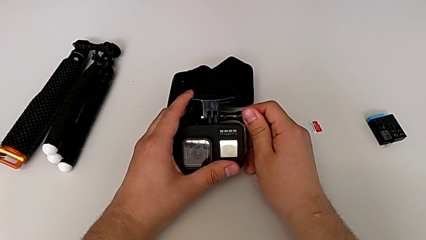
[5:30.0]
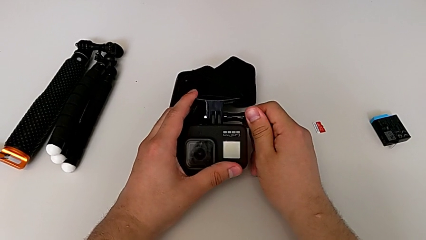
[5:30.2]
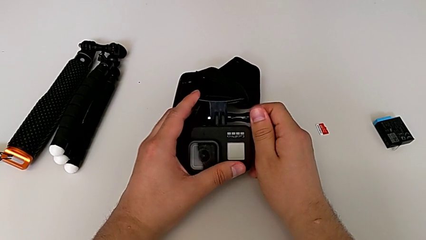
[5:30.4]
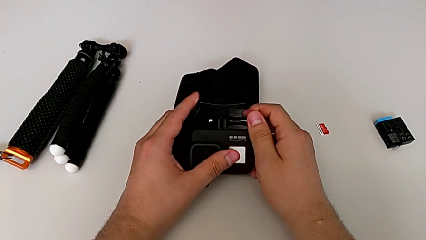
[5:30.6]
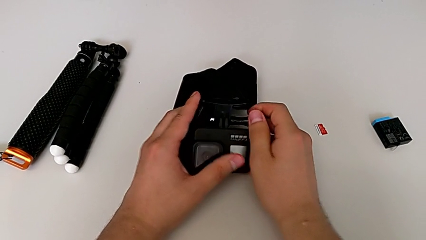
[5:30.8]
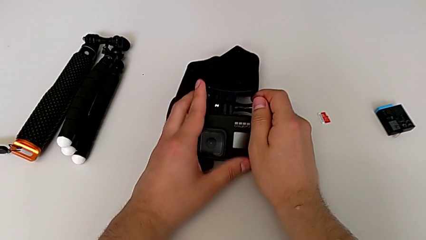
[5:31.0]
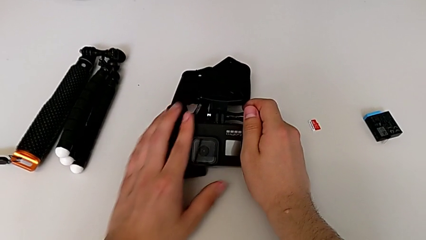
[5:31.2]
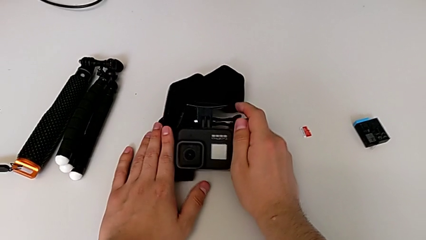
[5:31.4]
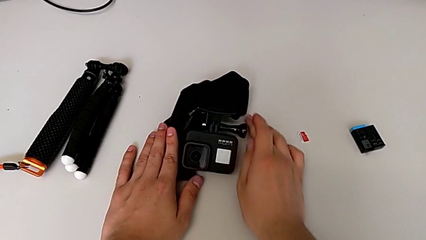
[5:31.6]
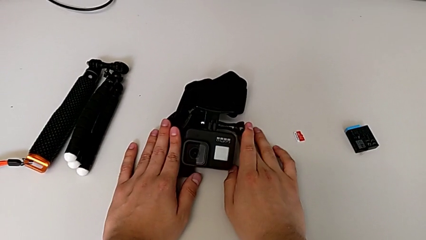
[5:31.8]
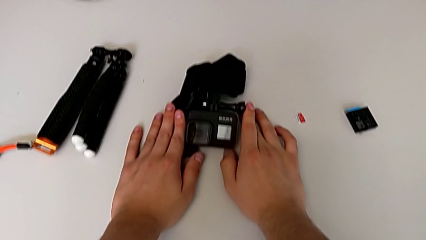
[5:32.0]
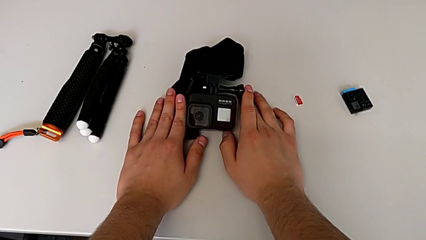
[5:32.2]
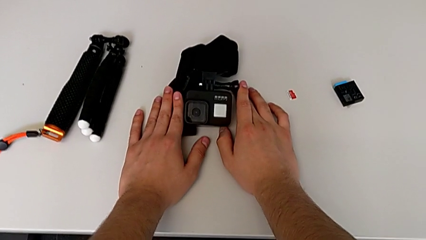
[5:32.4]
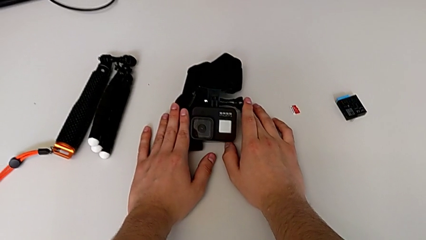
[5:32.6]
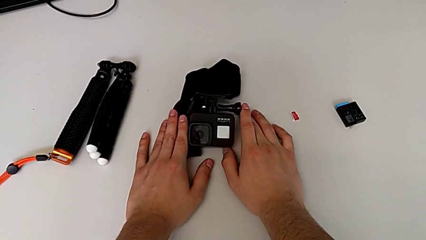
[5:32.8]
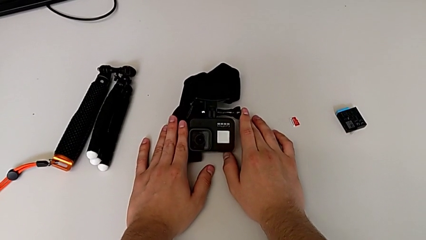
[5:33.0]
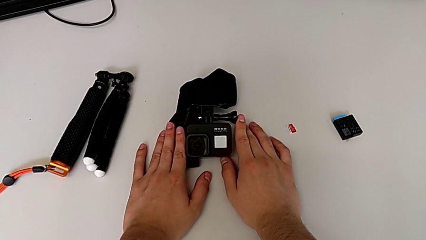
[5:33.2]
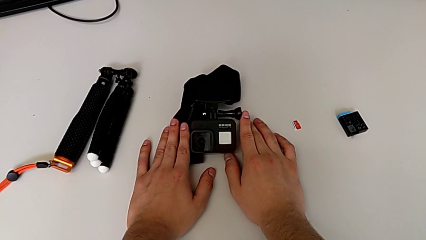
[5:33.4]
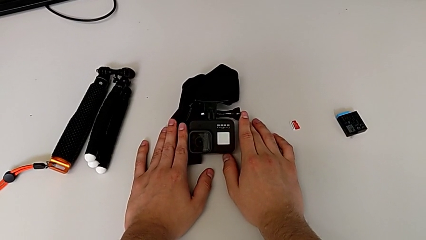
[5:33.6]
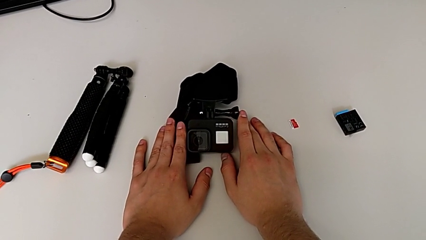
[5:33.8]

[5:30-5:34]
The camera wearer is attaching the strap to the GoPro. They place the GoPro.

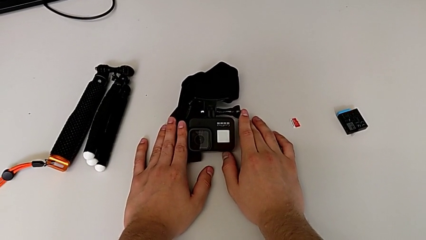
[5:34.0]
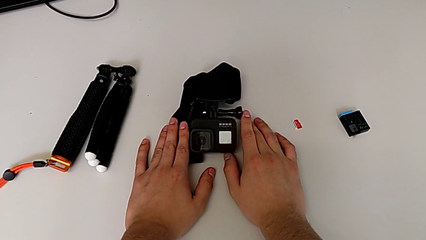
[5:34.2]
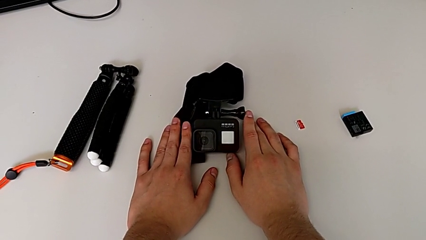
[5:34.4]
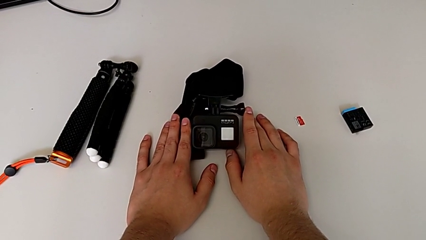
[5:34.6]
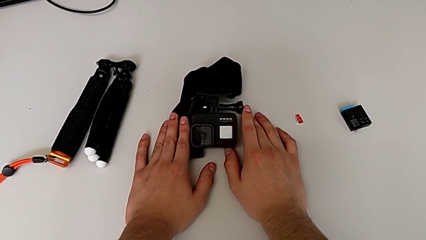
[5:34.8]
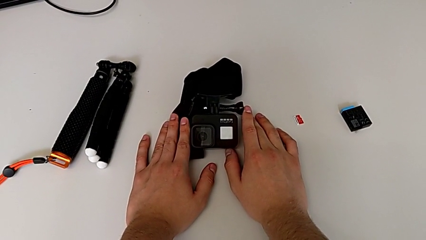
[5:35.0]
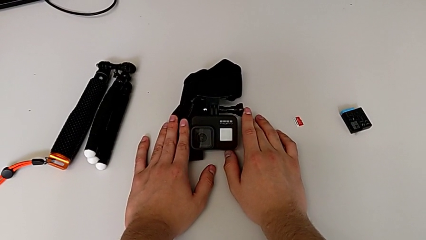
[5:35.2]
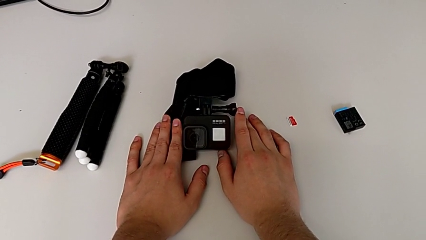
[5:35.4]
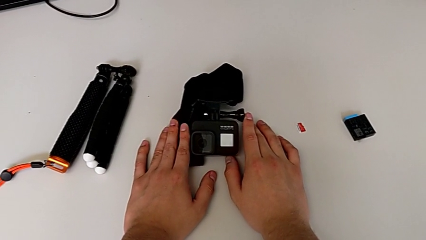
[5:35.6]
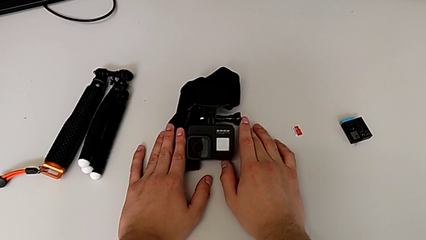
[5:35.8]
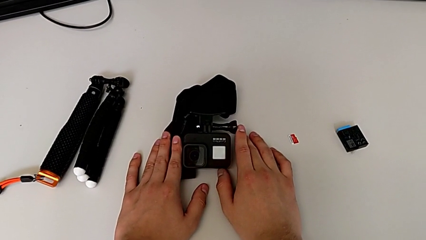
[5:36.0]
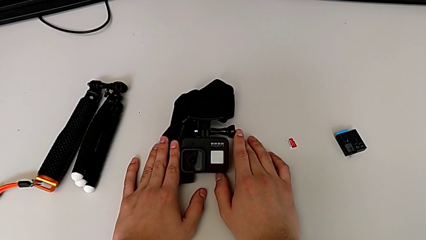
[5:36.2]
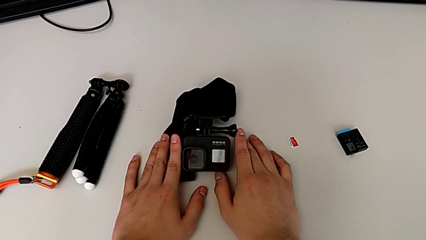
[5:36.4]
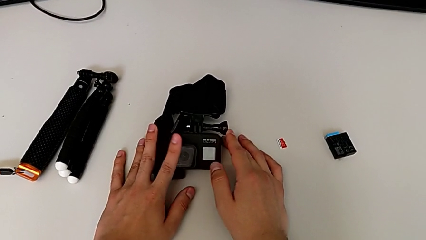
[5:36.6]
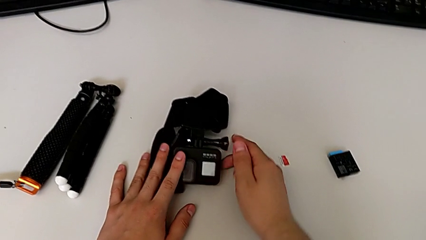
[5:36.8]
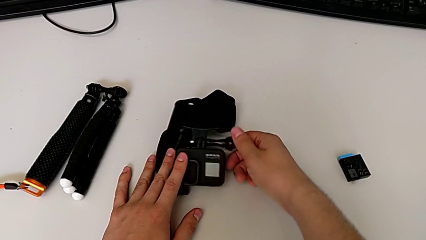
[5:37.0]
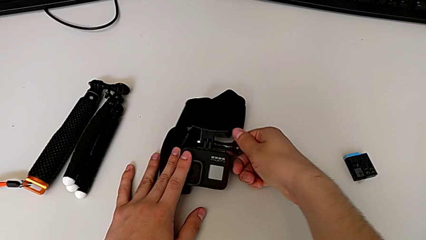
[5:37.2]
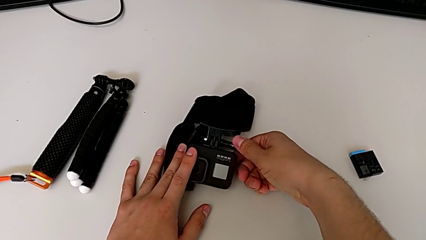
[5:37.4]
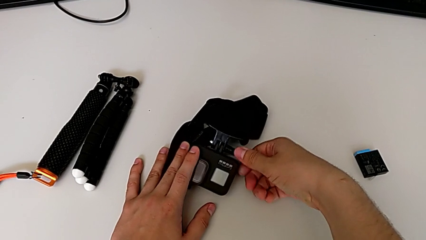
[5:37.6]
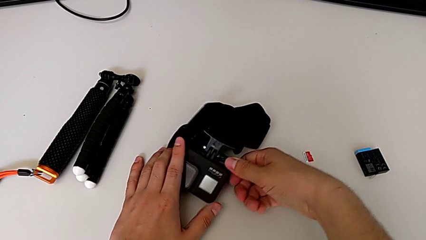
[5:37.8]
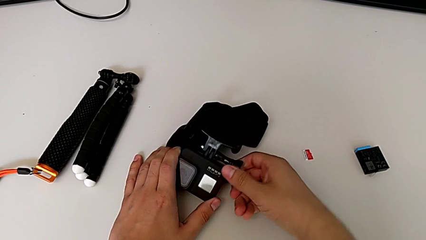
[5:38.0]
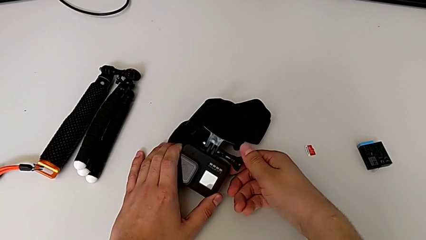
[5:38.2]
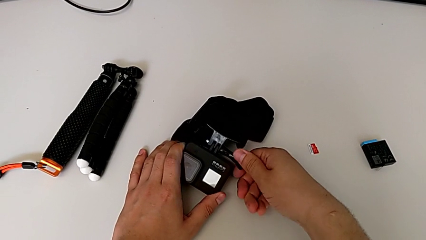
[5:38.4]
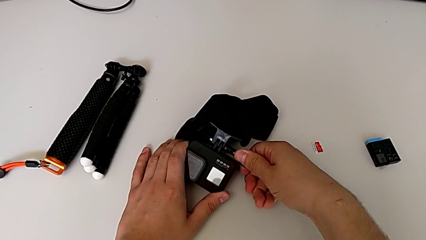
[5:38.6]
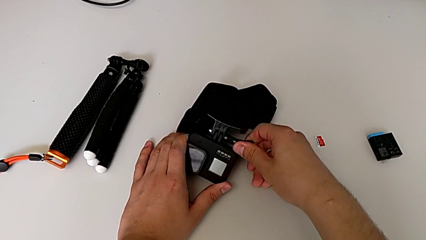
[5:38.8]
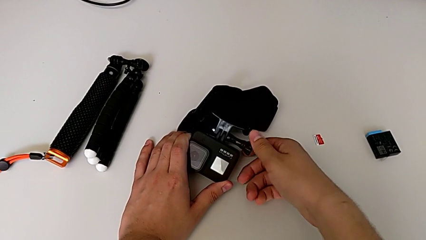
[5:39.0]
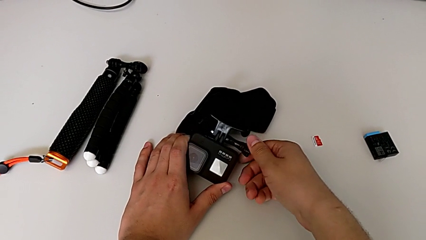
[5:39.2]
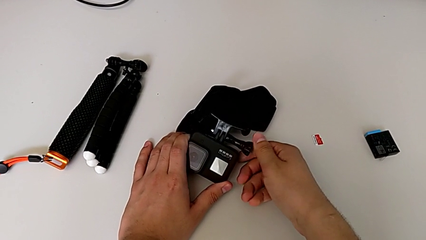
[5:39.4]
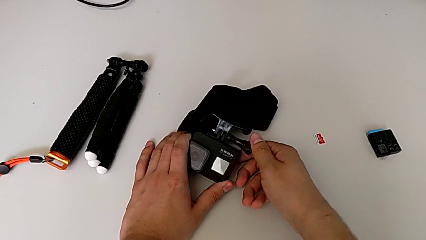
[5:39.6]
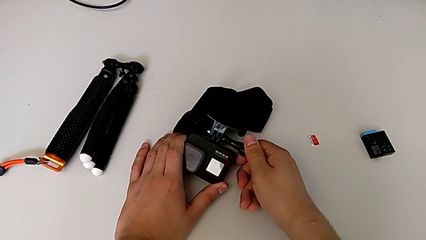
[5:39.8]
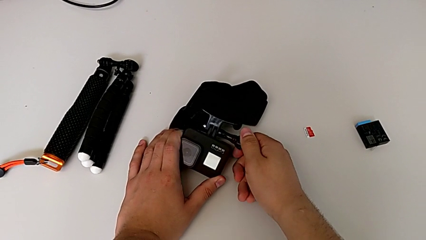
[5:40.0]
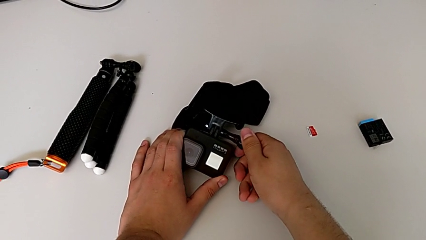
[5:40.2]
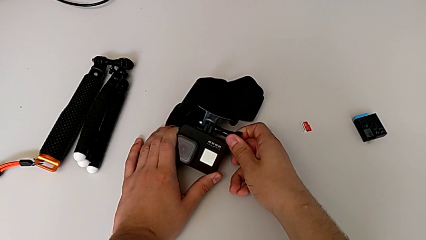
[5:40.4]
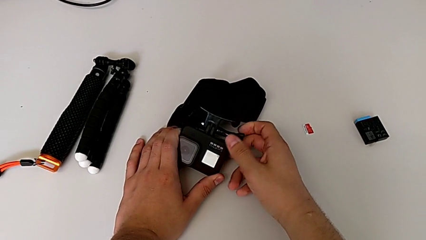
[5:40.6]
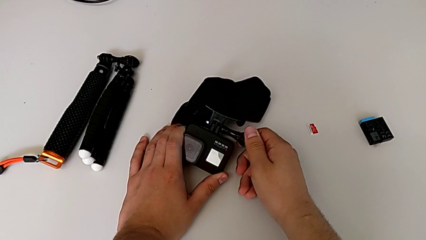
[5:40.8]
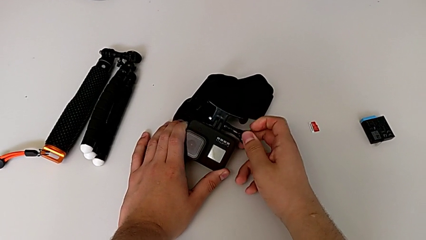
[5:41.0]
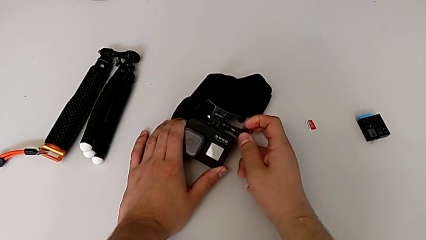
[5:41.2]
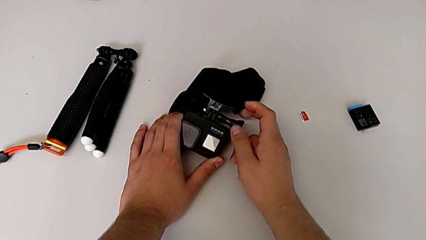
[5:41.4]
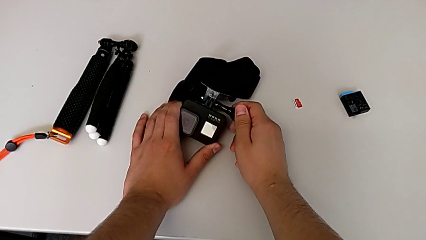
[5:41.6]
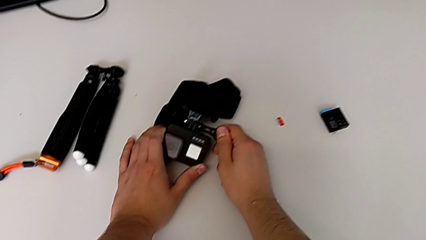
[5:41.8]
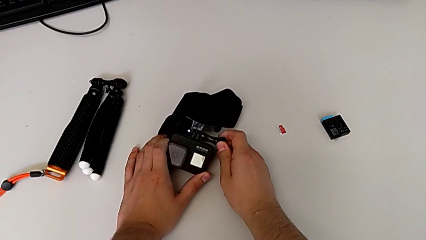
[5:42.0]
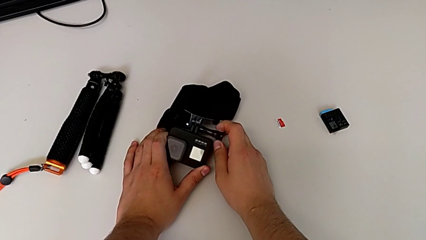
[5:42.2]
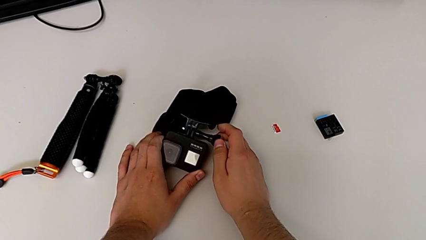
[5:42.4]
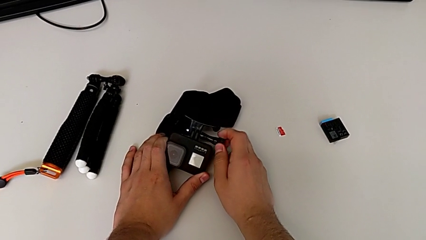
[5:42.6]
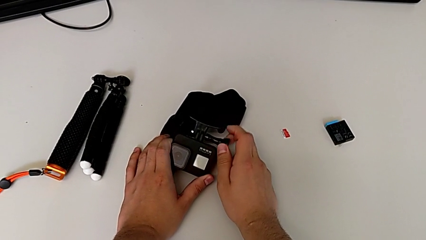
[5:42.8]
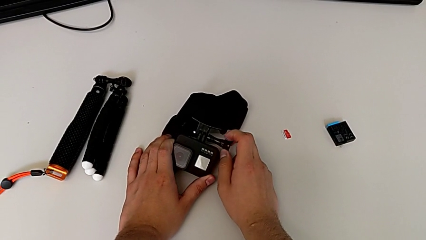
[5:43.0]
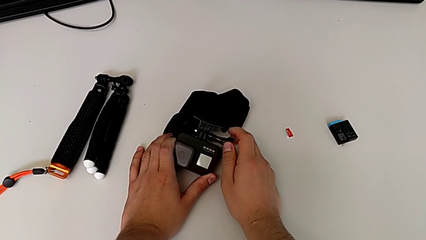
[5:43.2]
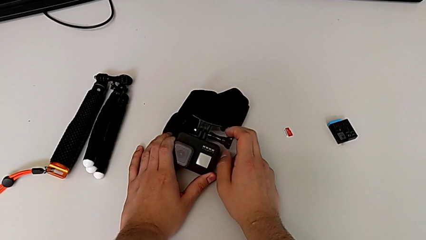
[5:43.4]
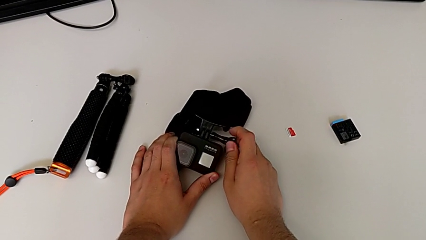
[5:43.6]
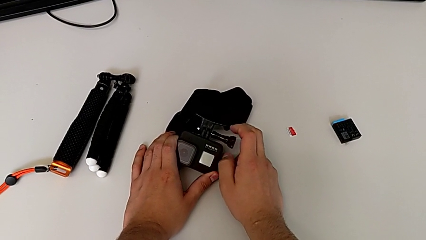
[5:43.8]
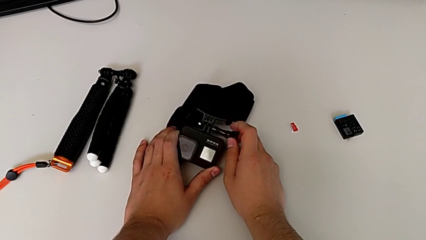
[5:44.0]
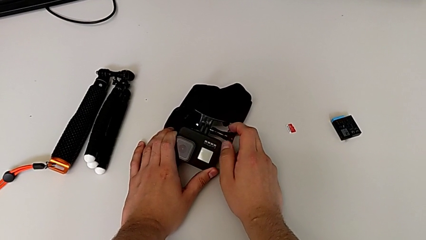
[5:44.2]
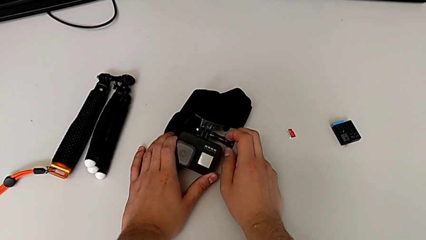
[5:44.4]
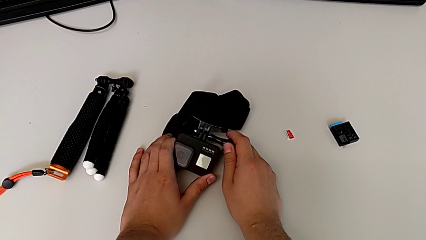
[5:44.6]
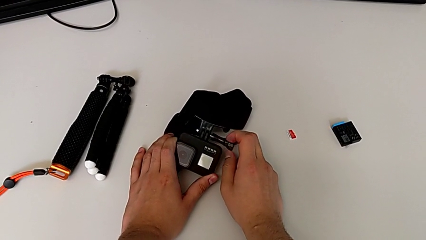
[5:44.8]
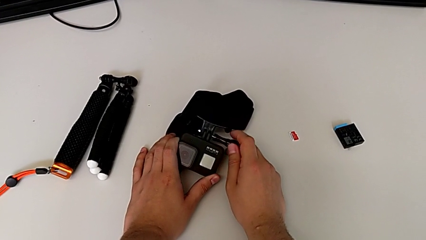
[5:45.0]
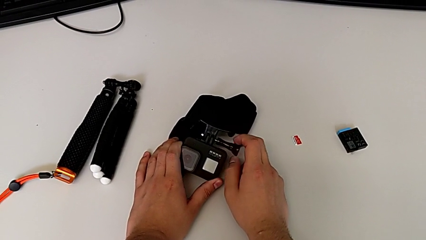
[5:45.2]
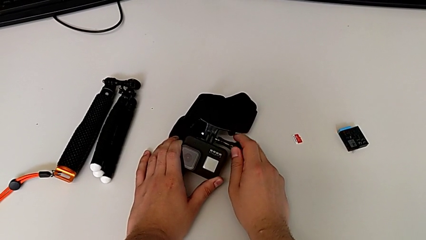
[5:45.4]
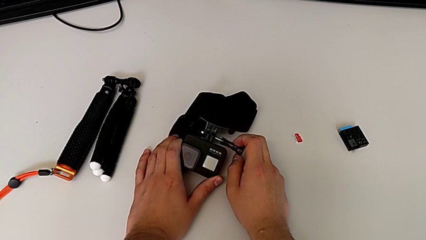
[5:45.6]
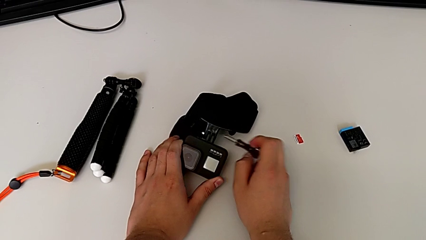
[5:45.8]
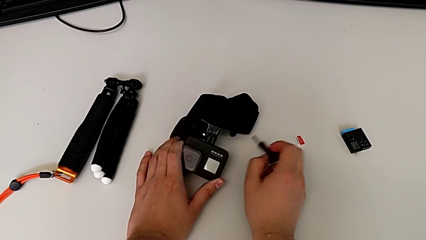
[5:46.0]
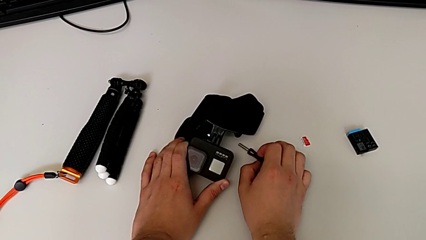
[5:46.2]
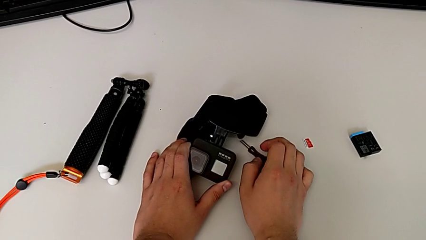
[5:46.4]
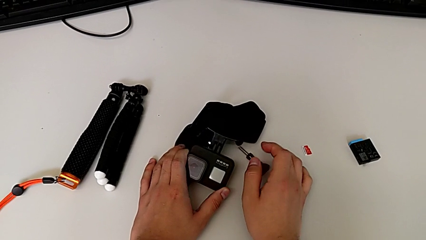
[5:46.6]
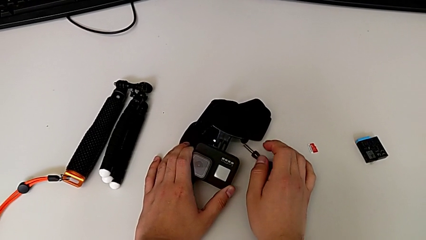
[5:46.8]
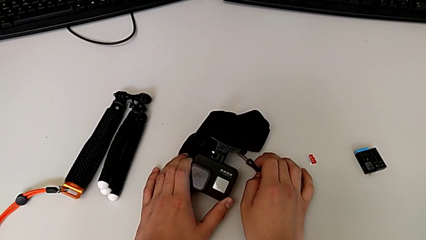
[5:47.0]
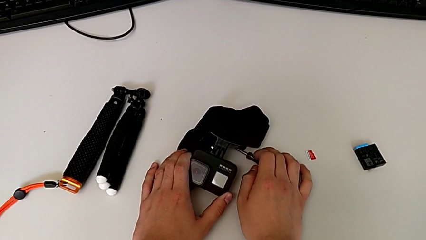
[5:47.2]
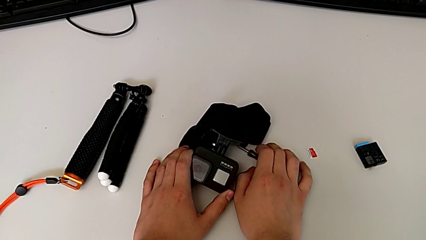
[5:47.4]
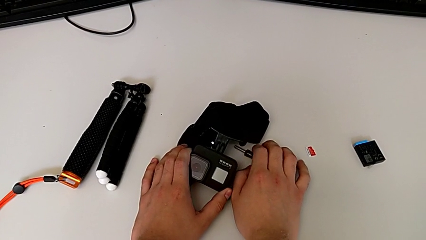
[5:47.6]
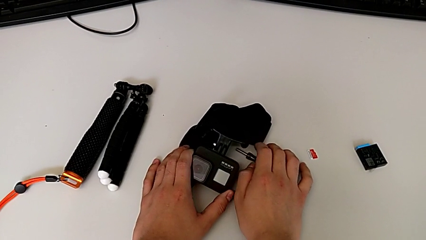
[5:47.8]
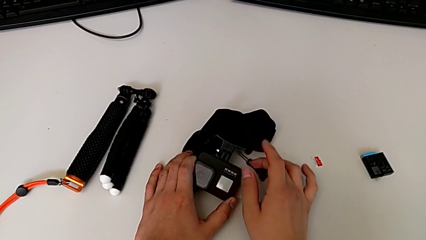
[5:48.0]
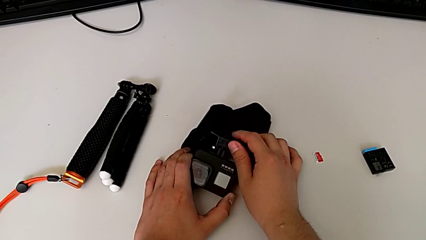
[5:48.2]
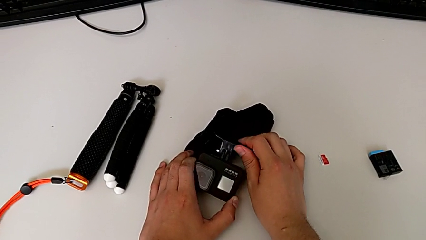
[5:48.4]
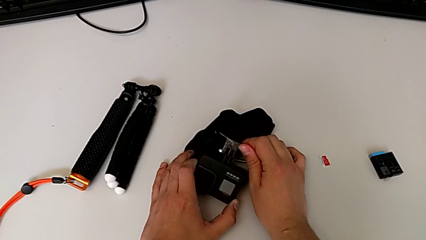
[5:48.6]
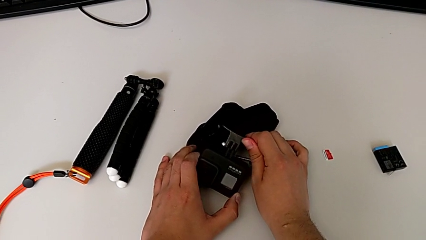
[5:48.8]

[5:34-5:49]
The camera wearer is detaching the strap from the GoPro. They unscrew the screw, withdraw it and place it.
